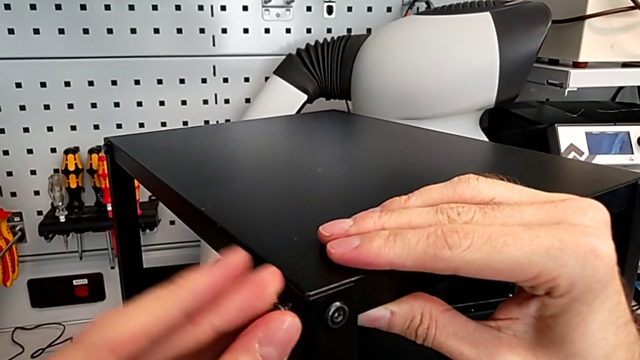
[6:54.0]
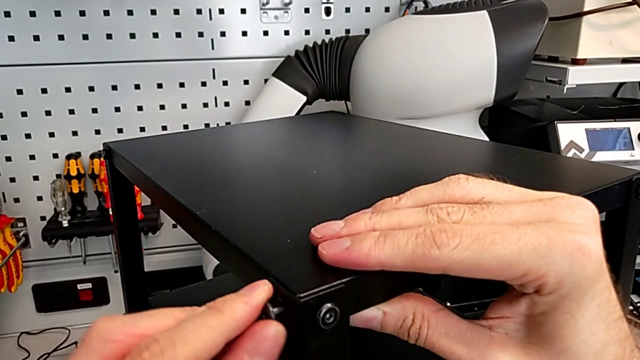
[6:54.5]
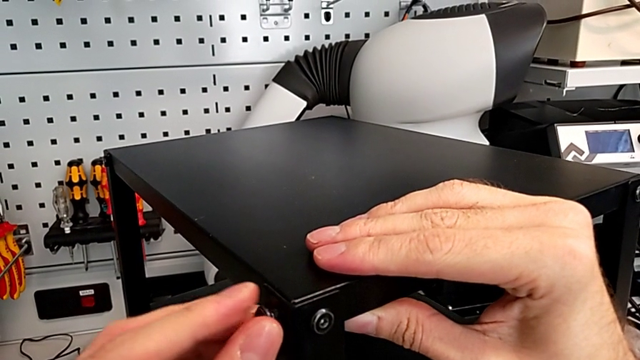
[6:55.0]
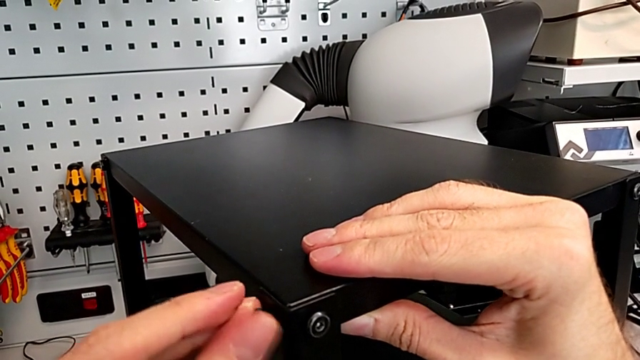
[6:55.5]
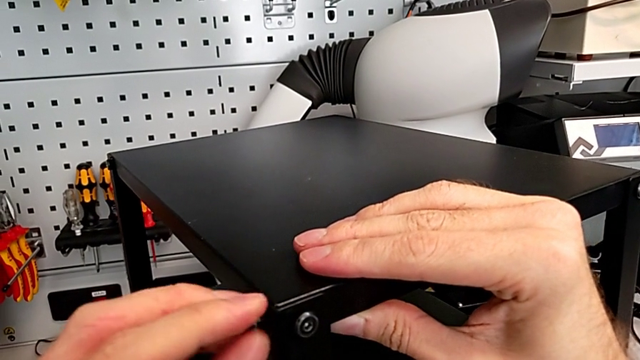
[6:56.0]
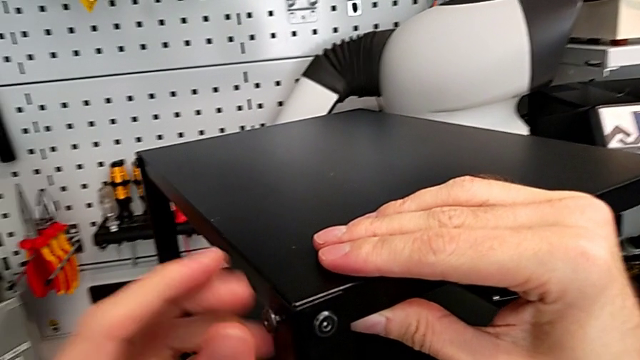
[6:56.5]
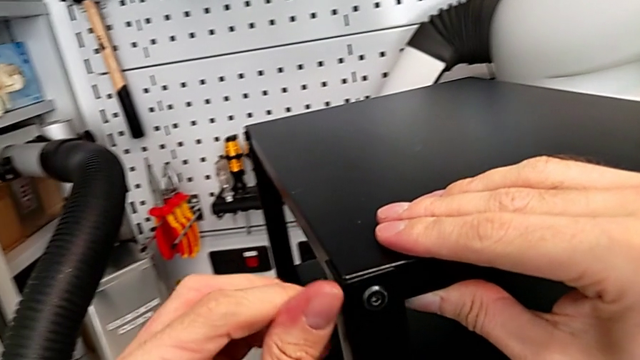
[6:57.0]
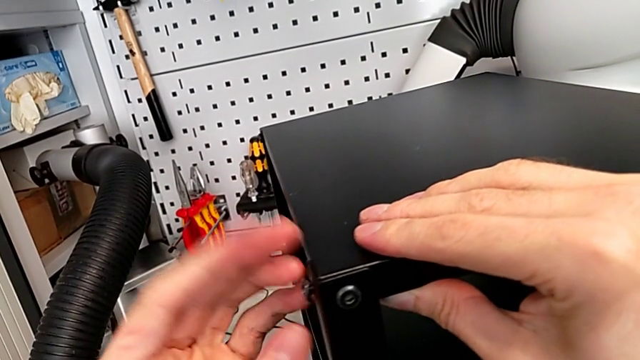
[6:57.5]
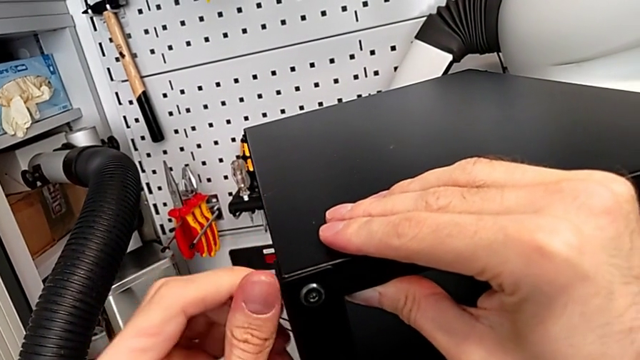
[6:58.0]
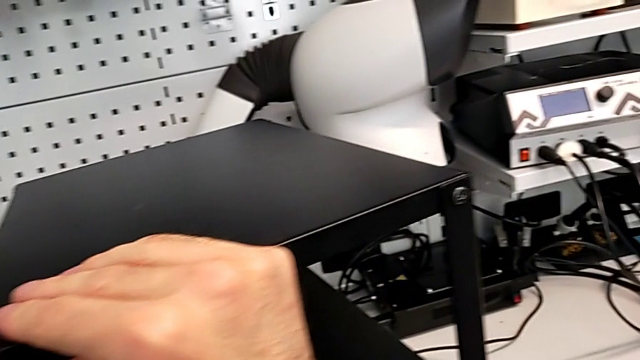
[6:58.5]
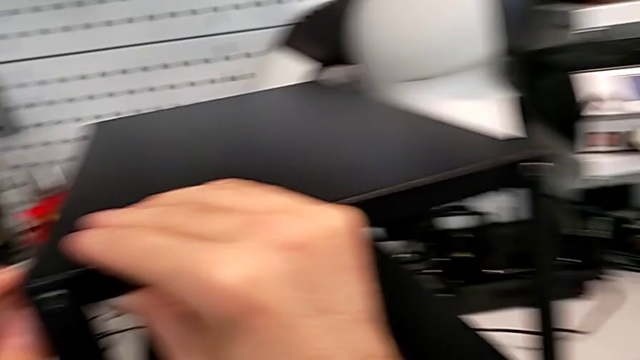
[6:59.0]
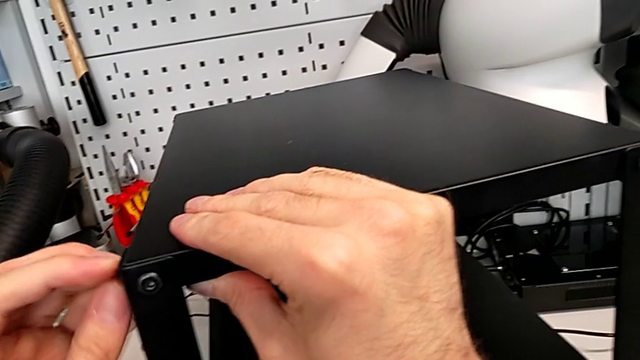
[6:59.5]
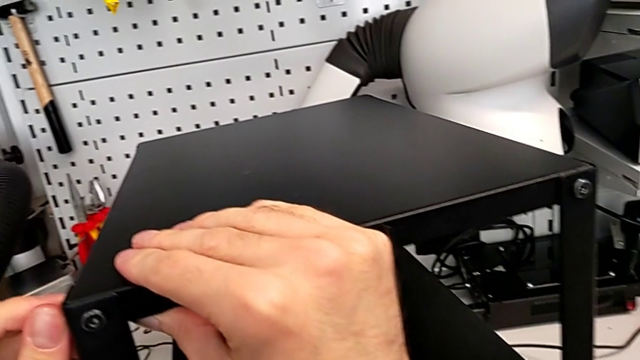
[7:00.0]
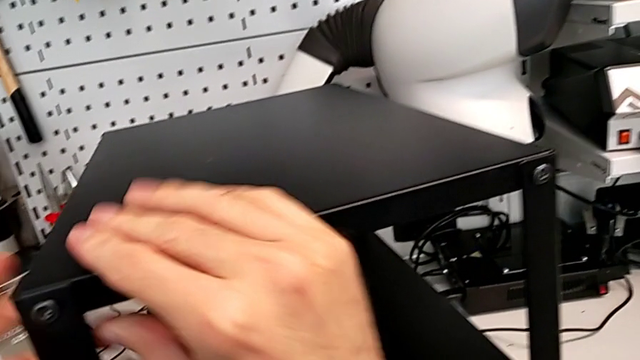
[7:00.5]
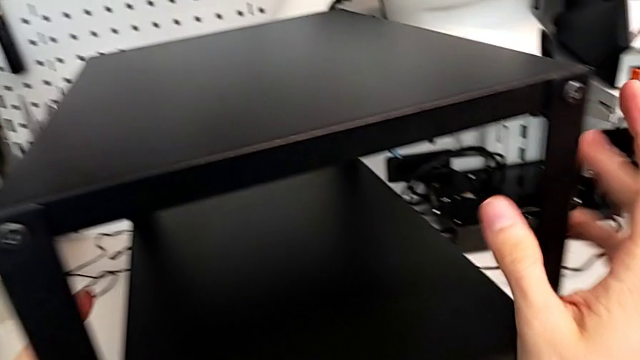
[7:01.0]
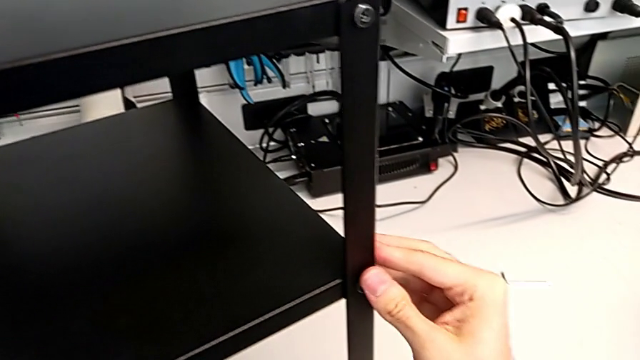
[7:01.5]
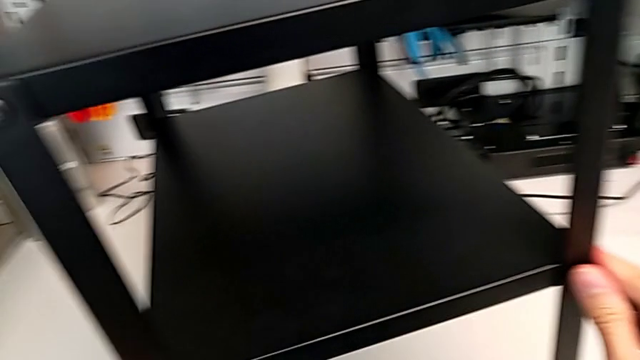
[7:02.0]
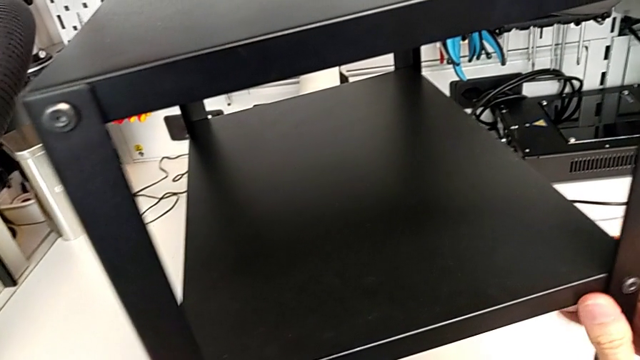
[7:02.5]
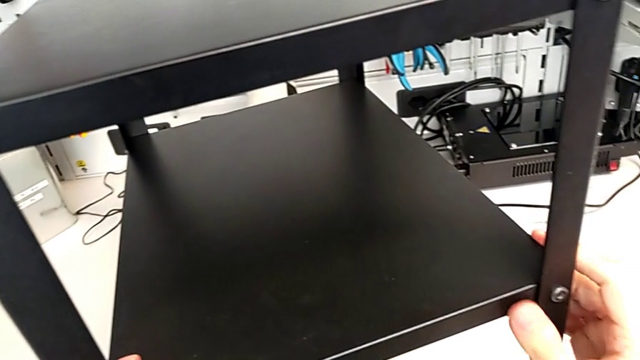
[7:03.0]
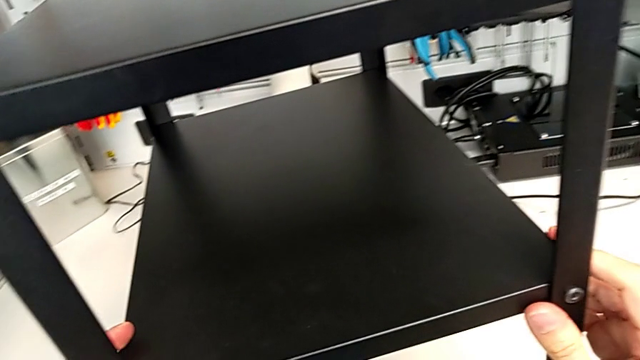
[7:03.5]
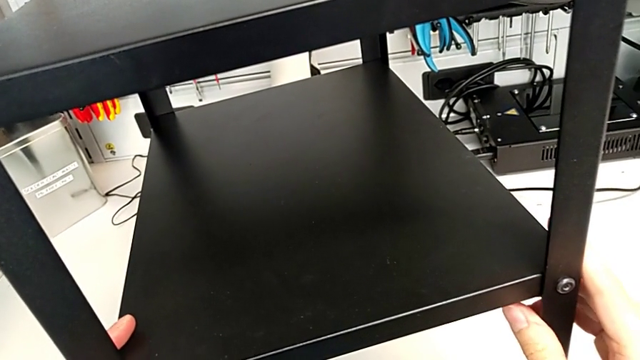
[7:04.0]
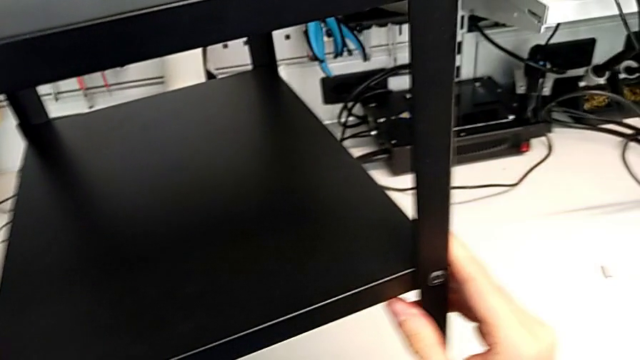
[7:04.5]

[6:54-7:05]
The camera wearer is screwing the hex socket heads into the leg and the top of the table. They screw the hex socket head and hold the nightstand.

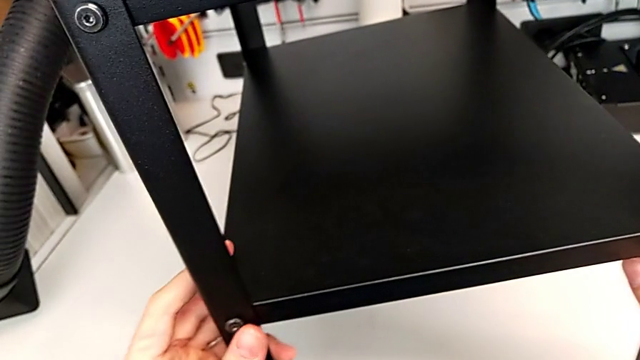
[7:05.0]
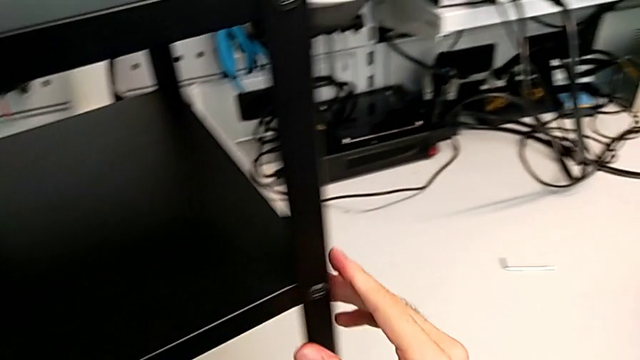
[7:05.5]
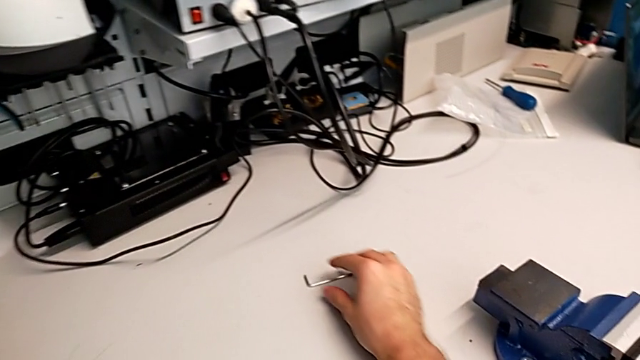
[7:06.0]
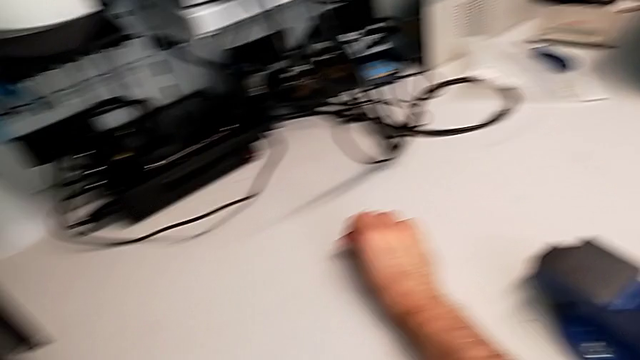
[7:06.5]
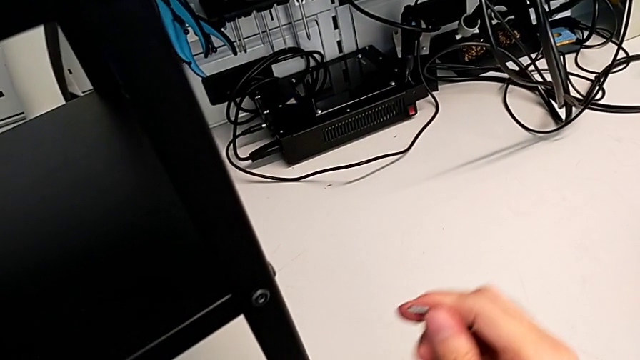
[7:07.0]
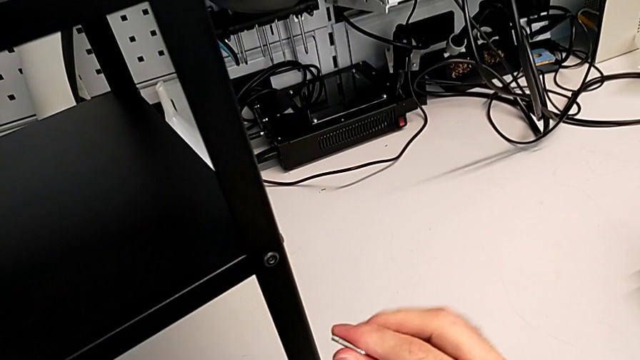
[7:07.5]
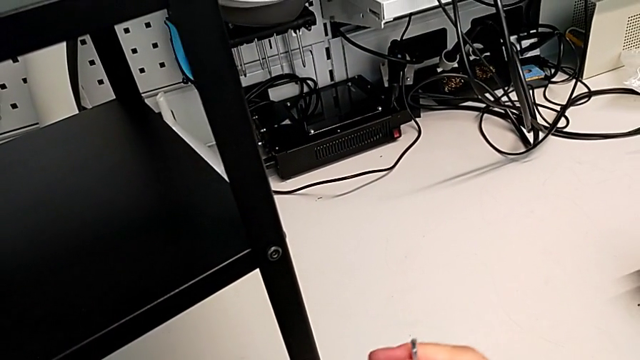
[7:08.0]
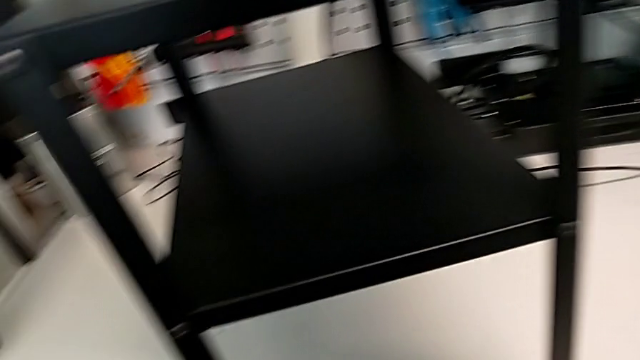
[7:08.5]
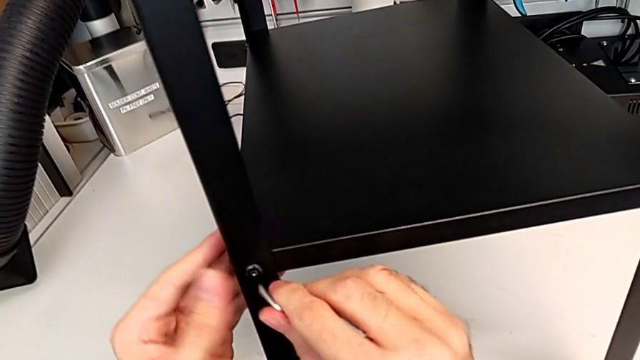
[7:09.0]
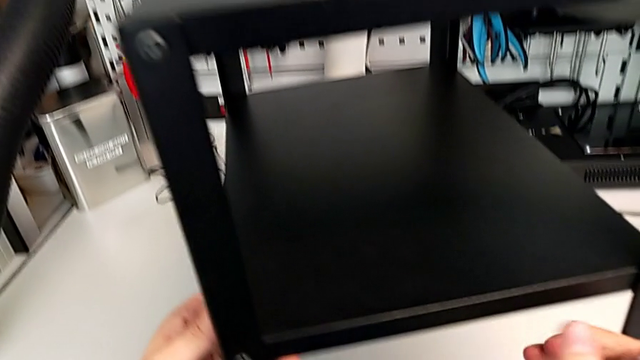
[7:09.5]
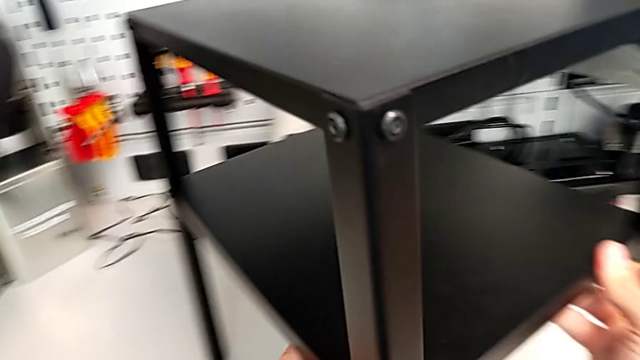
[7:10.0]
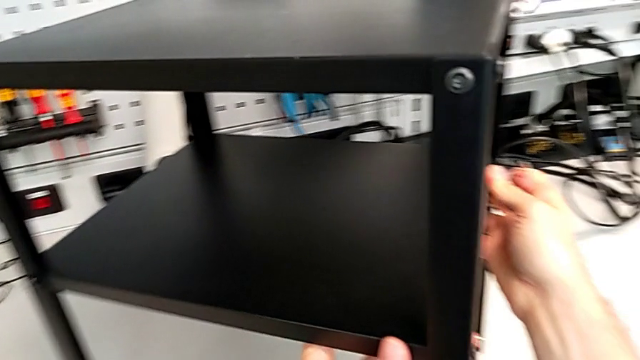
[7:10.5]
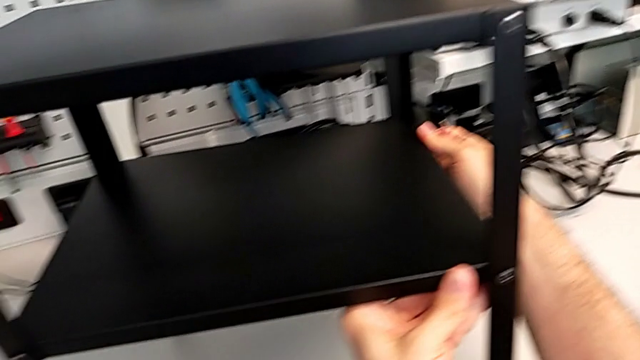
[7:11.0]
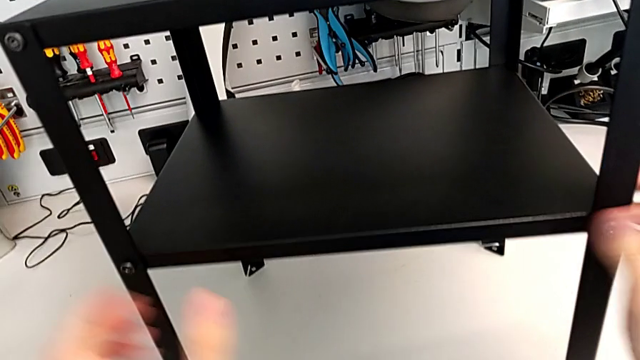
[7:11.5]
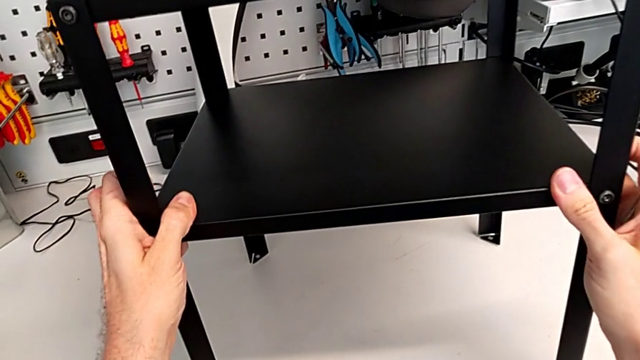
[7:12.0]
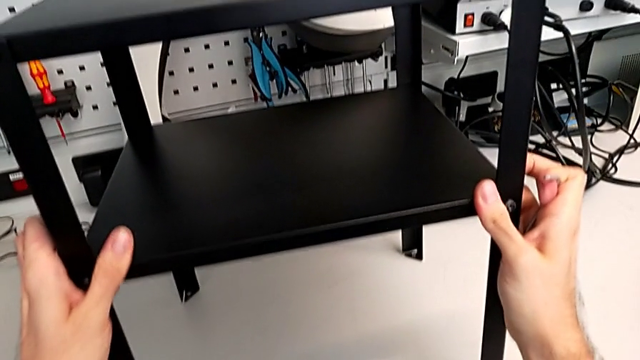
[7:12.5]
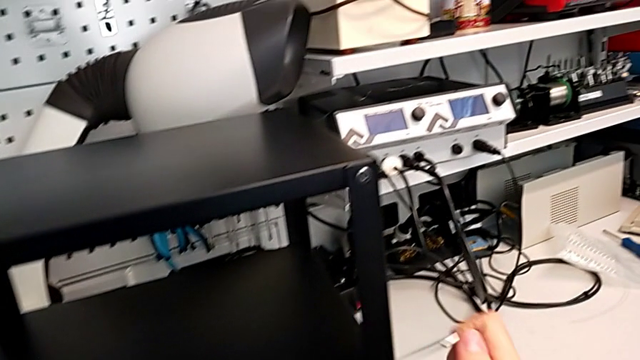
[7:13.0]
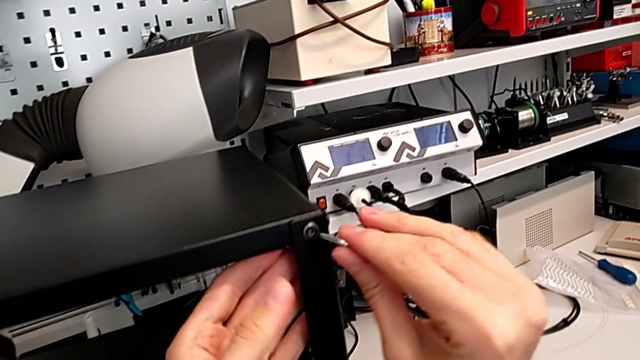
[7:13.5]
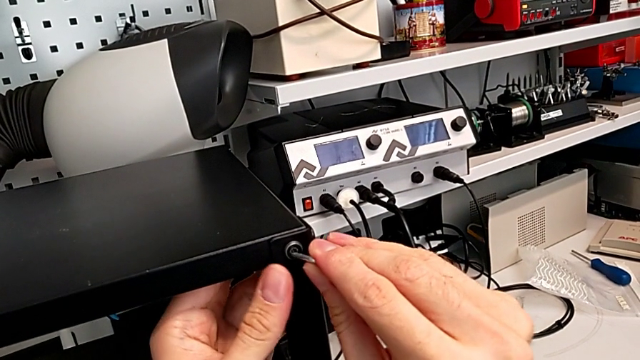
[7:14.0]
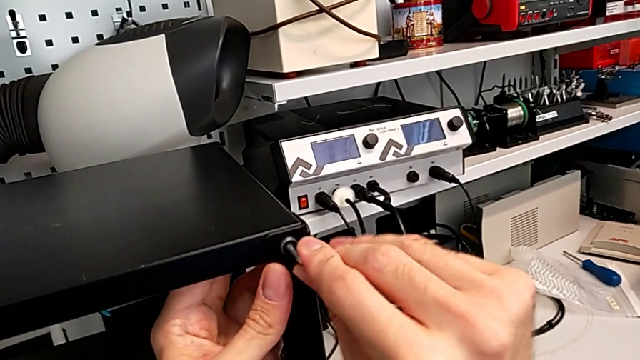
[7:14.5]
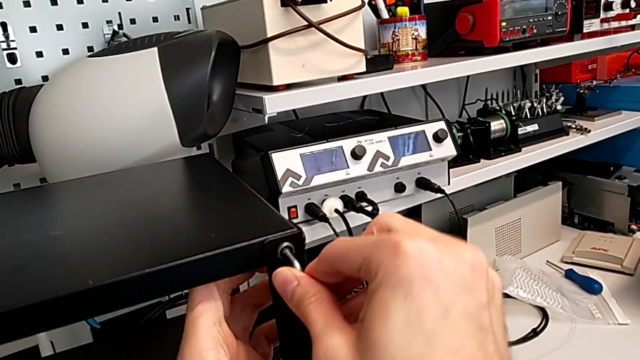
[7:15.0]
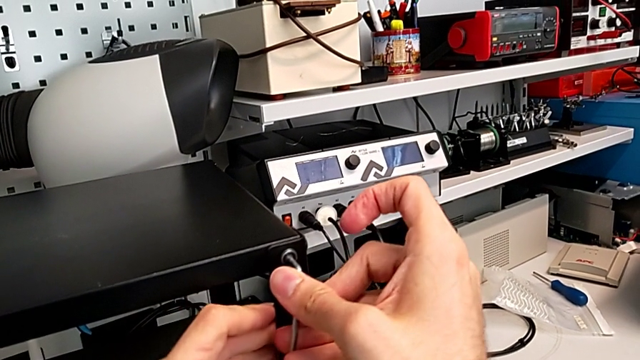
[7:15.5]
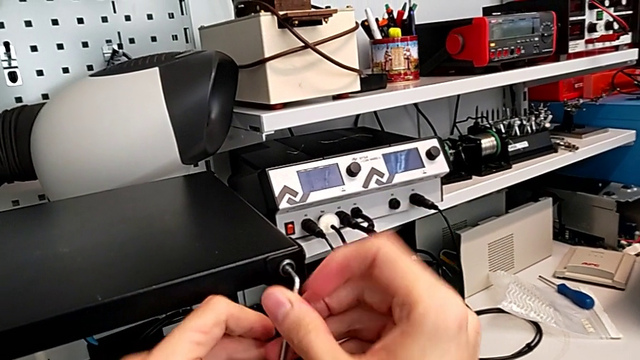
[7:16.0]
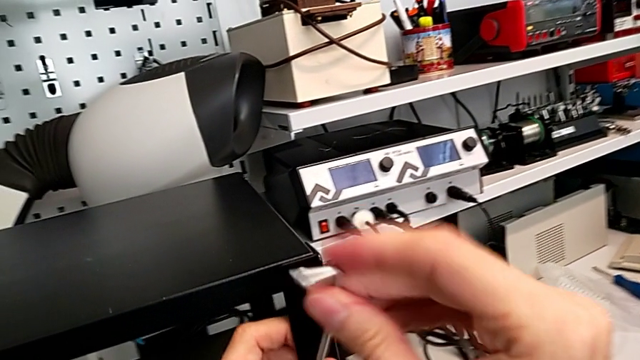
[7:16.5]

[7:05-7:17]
The camera wearer is tightening the hex socket heads of the top table. They grab the Allen wrench, approach it, slide the nightstand, insert the Allen wrench, withdraw the hex socket head with the right hand and slide the nightstand with the left hand.
